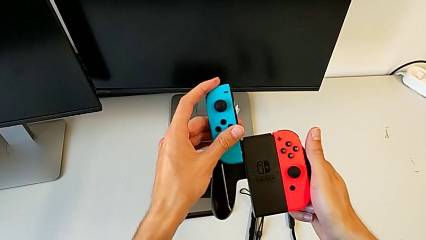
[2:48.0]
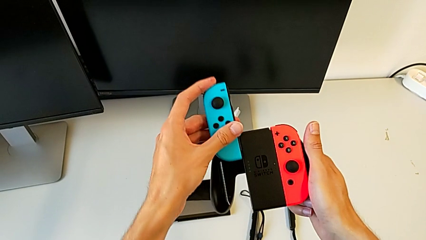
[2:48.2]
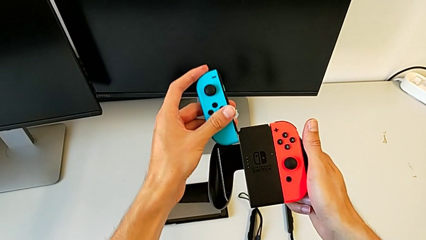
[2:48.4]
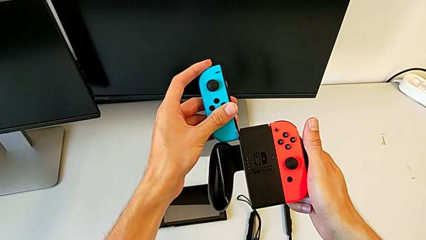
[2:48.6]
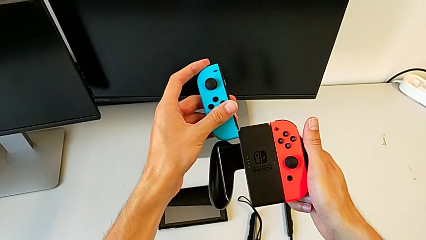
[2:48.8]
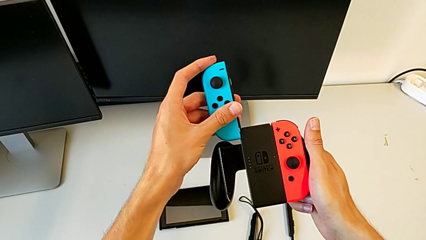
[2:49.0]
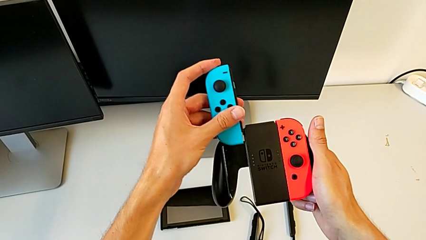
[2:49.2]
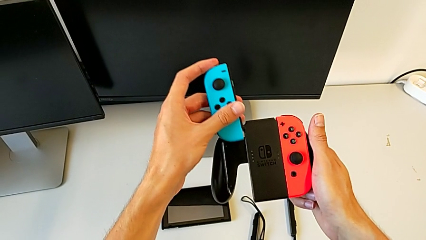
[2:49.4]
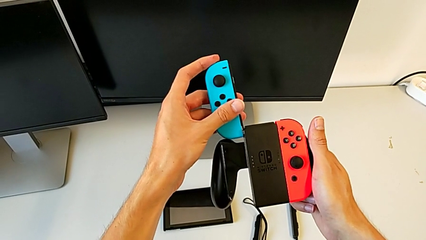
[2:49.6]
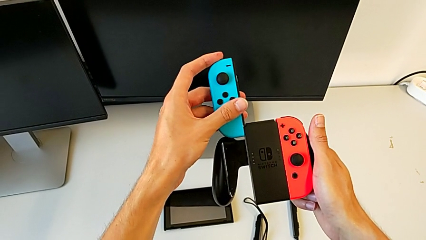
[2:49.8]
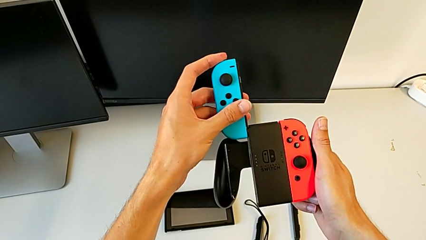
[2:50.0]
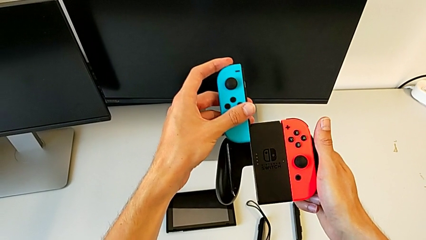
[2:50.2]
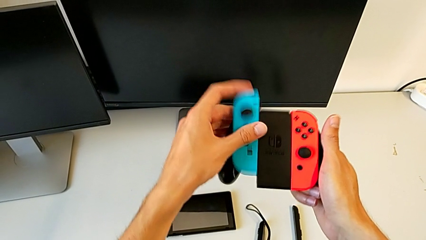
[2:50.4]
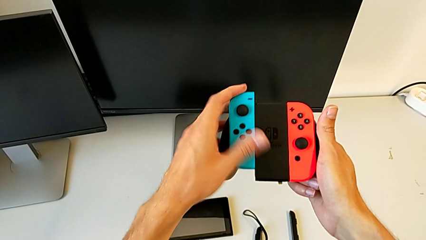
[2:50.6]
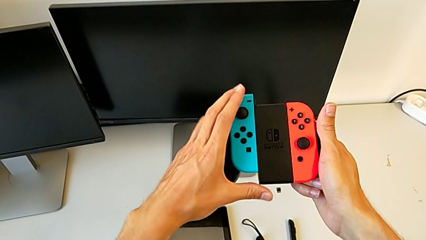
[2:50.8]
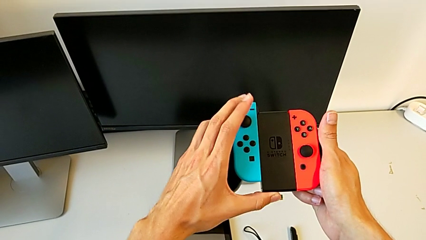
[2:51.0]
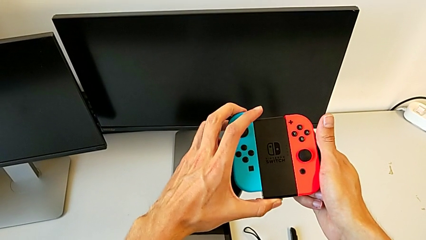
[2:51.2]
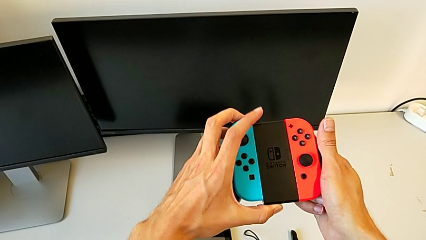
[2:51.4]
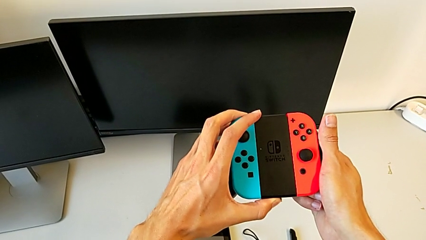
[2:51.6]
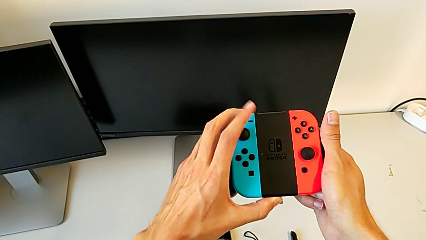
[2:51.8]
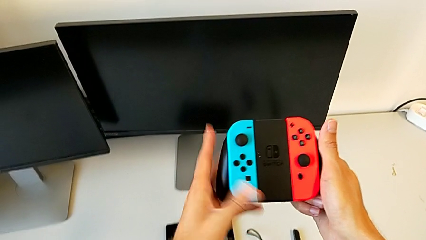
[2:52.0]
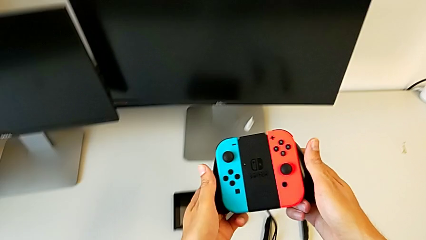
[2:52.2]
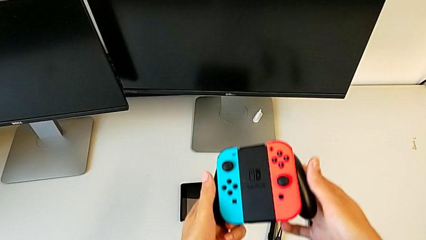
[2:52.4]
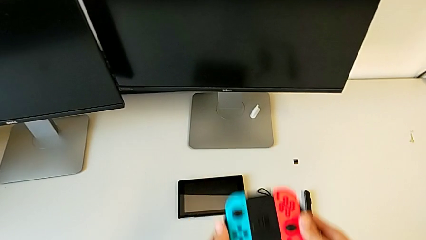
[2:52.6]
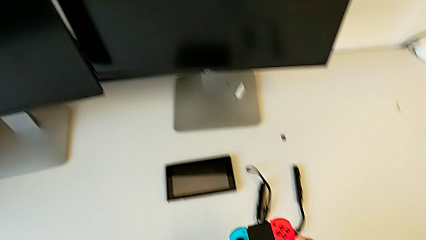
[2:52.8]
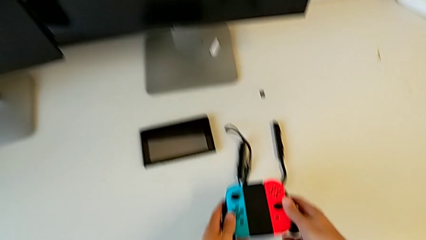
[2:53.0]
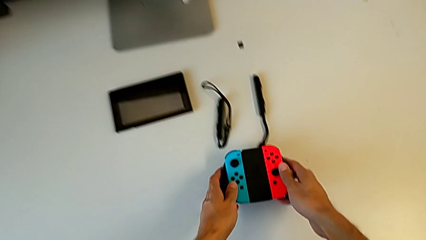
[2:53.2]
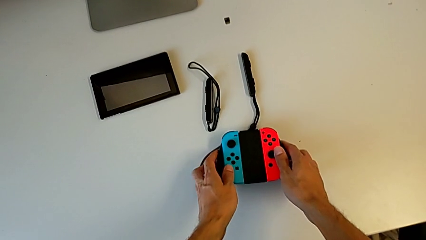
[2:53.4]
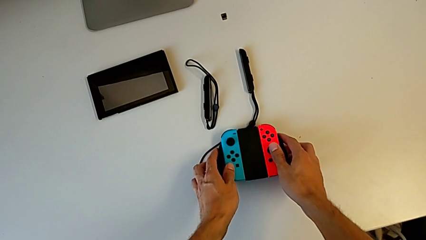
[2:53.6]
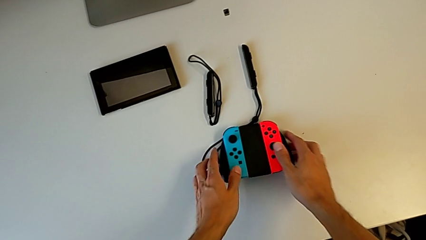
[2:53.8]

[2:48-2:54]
The camera wearer is placing the Joy-Con on the Nintendo Switch. They align the blue Joy-Con controller and assemble it.

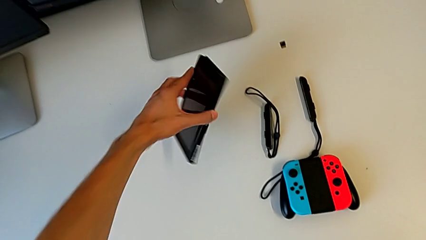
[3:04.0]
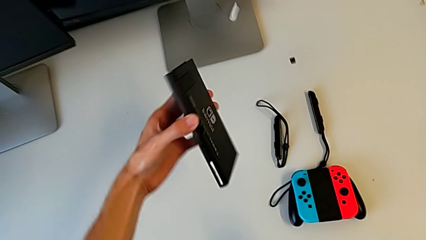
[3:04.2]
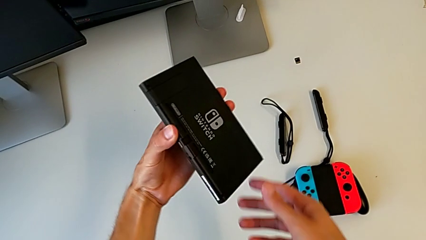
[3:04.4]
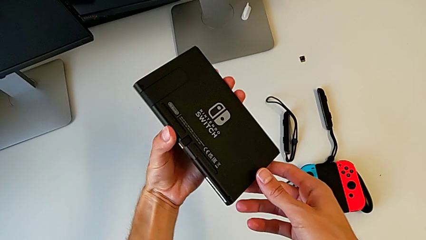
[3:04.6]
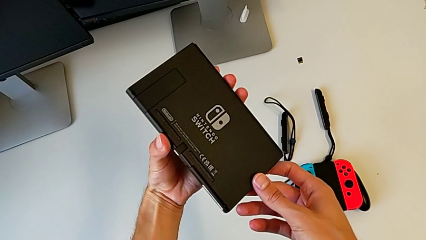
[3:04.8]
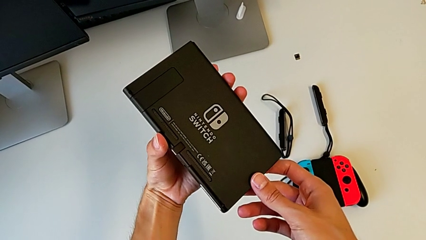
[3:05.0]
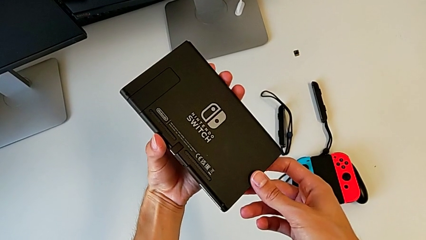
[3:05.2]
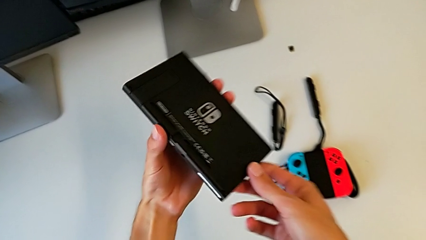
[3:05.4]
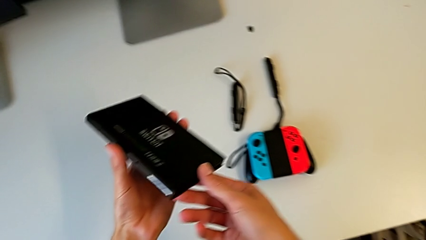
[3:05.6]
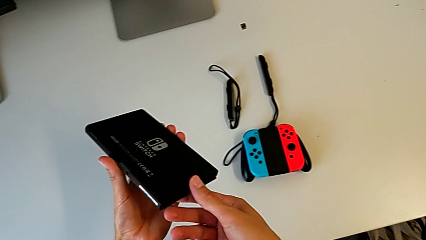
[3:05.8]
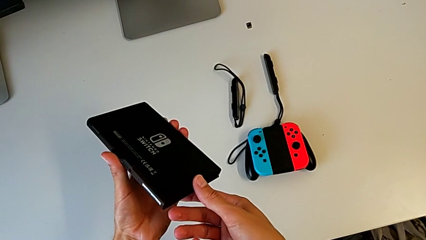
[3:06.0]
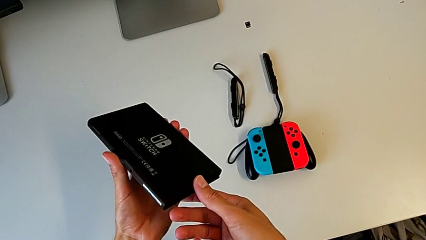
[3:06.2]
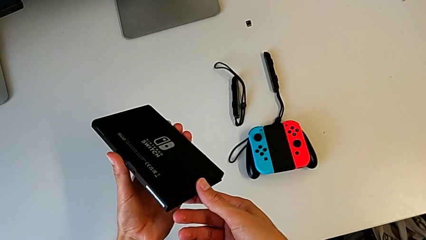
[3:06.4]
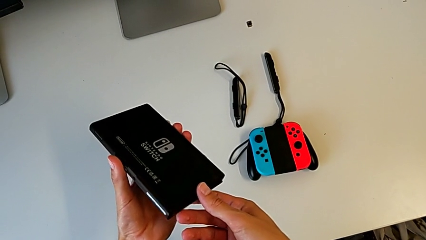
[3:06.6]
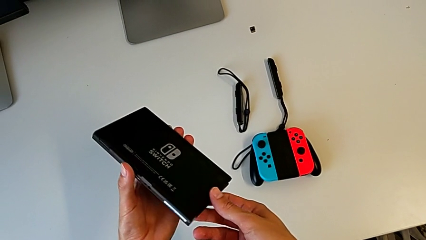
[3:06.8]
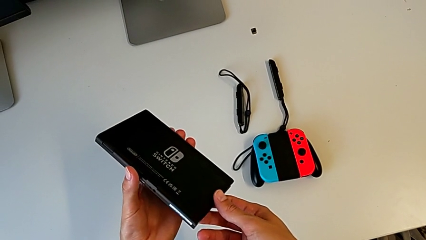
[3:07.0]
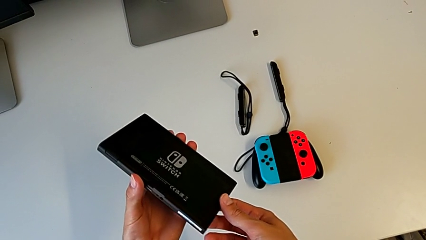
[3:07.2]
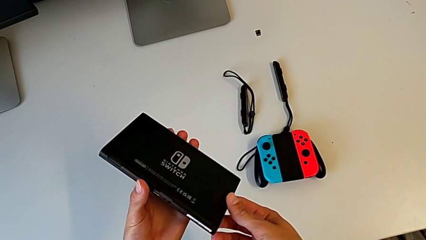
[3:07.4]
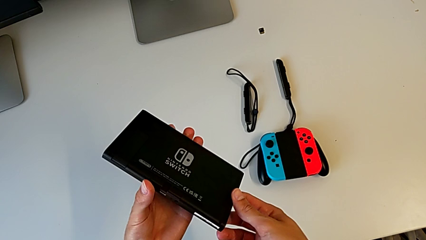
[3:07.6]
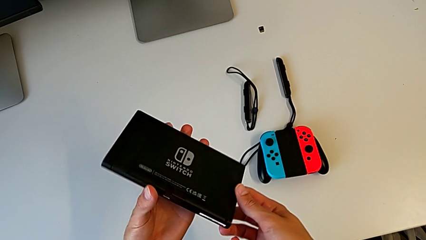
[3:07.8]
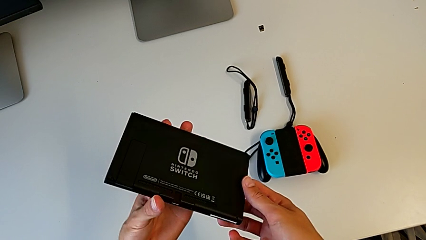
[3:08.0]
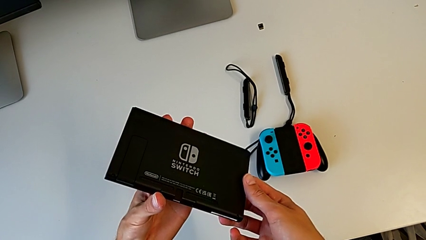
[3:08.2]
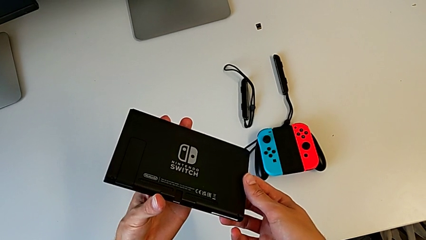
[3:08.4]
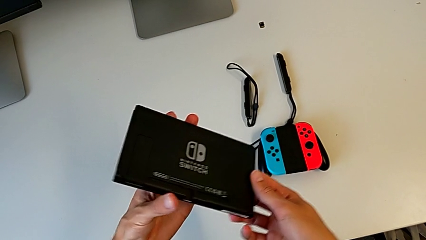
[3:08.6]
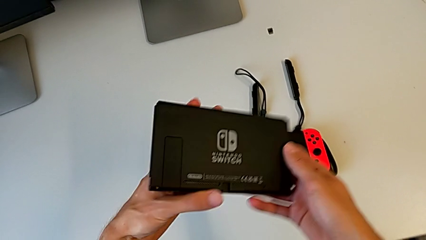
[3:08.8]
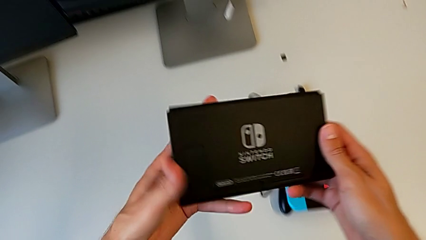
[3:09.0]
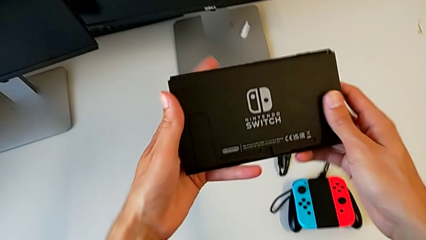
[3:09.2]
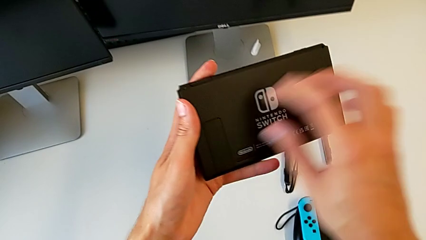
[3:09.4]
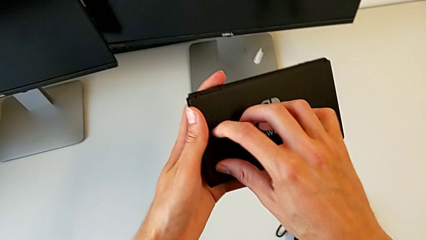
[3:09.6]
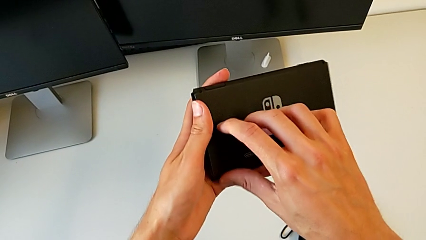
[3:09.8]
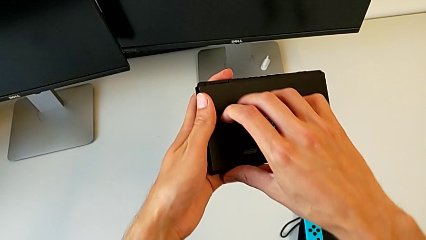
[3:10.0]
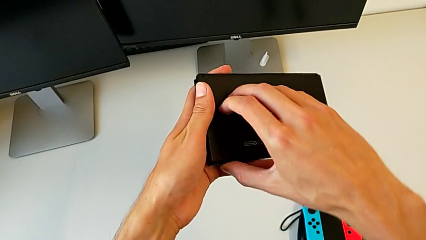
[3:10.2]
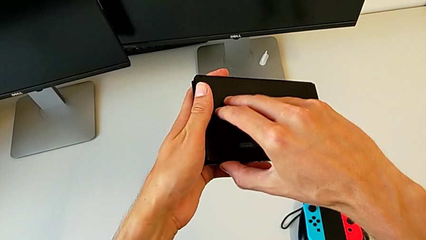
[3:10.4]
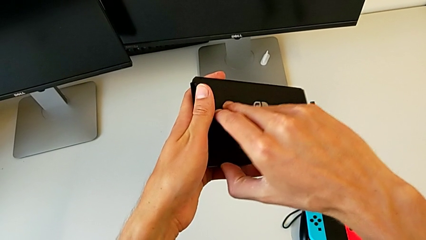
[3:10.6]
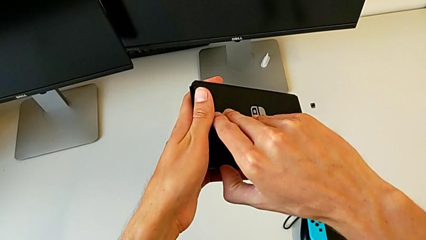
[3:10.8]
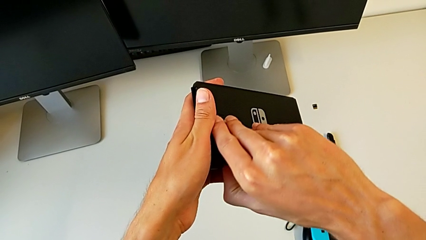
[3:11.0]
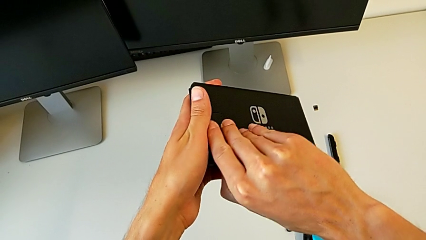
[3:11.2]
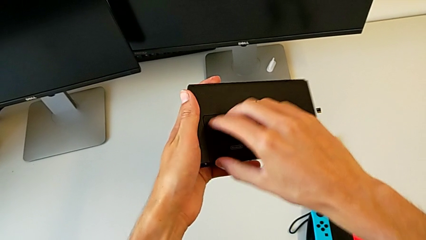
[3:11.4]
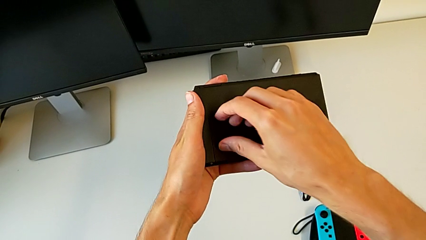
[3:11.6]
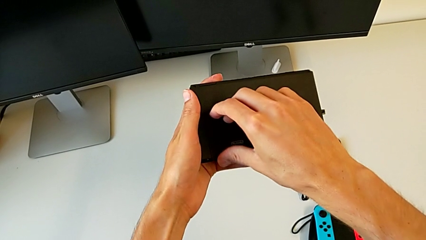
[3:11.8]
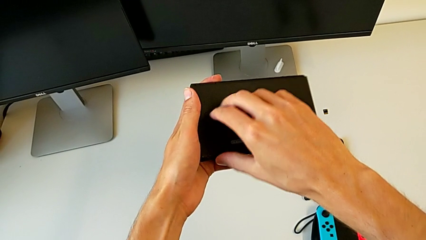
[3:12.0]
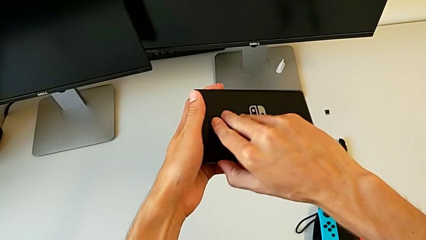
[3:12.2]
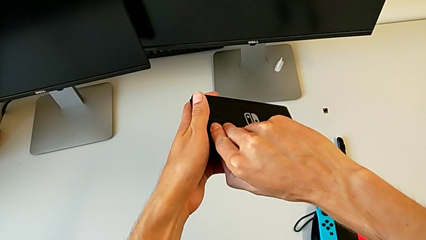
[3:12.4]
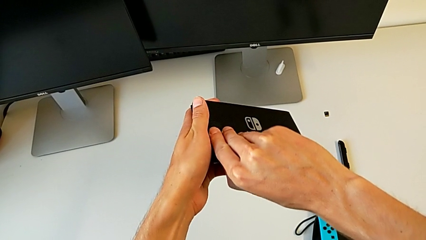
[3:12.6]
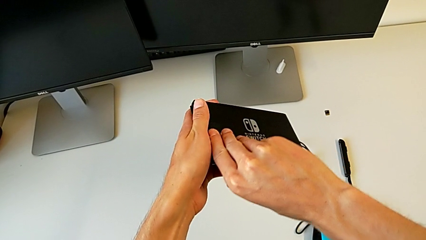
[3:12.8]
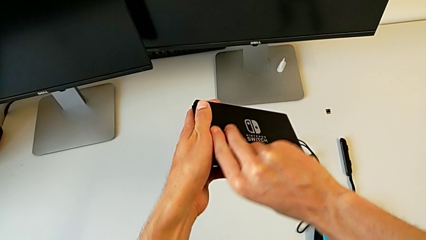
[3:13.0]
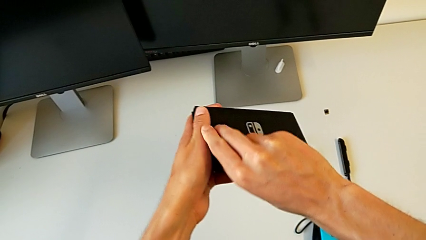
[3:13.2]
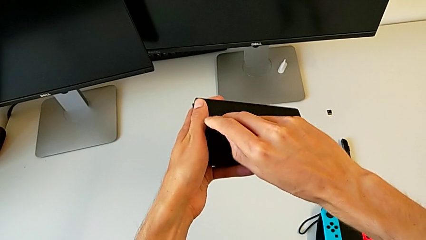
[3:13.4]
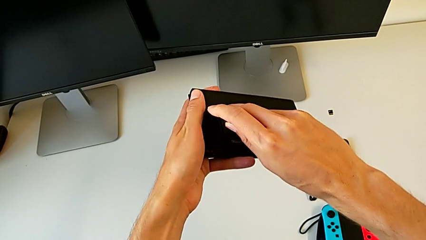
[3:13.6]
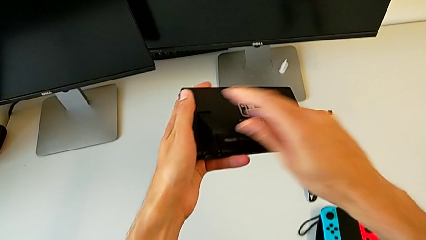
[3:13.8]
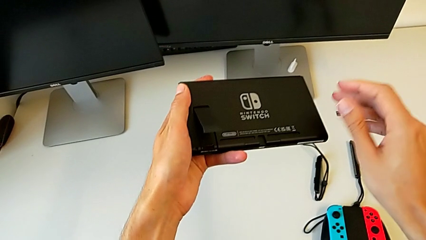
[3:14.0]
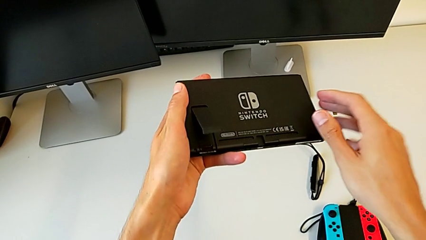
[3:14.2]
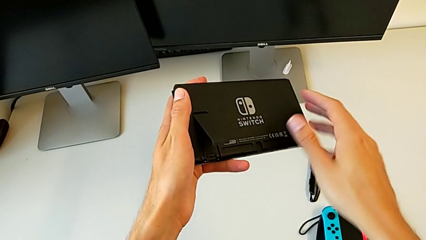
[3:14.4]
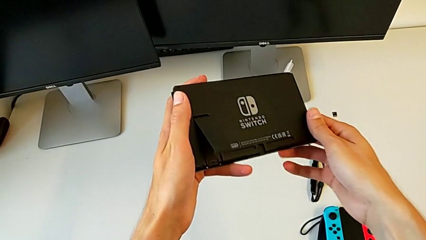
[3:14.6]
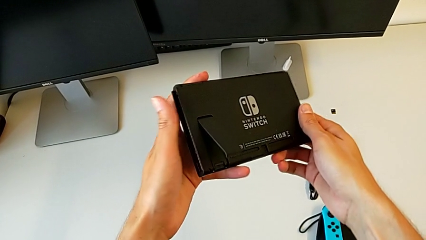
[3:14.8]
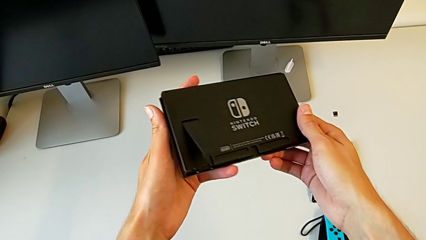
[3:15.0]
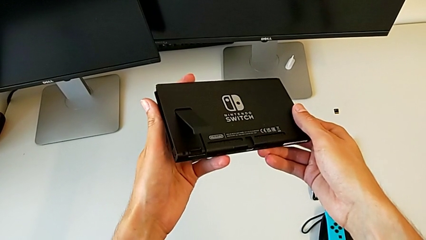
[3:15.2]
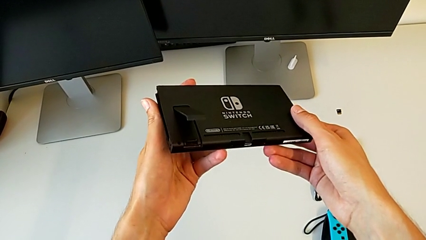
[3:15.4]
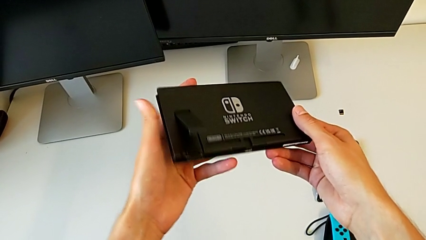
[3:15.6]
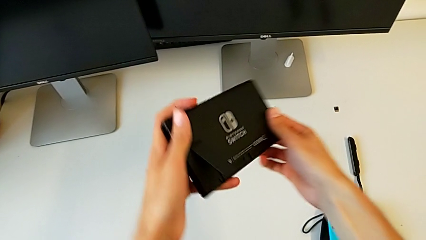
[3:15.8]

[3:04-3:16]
The camera wearer is pulling the kickstand of the Nintendo Switch. They grab the Nintendo Switch, hold it, pull the kickstand twice and hold the Nintendo Switch.
